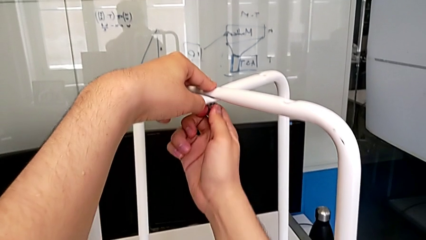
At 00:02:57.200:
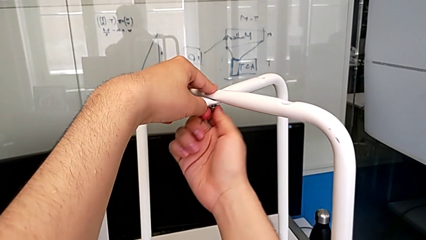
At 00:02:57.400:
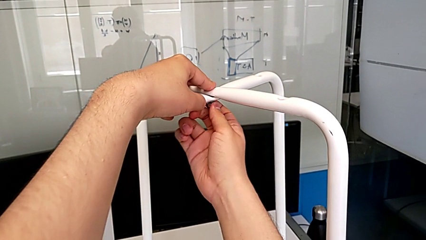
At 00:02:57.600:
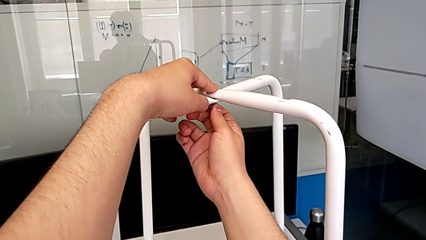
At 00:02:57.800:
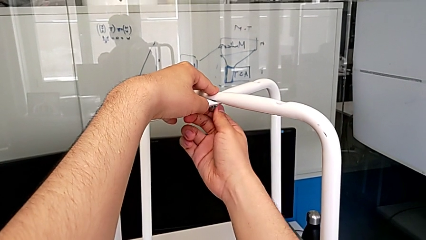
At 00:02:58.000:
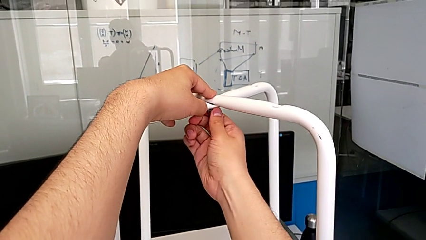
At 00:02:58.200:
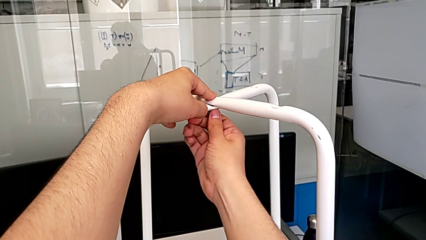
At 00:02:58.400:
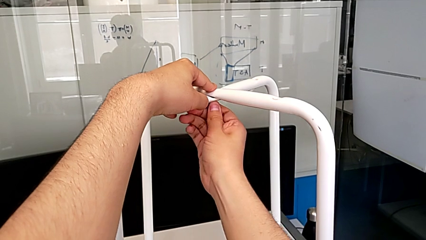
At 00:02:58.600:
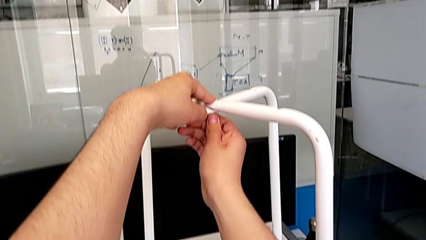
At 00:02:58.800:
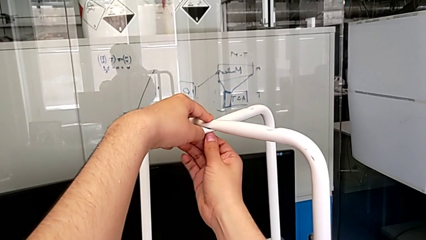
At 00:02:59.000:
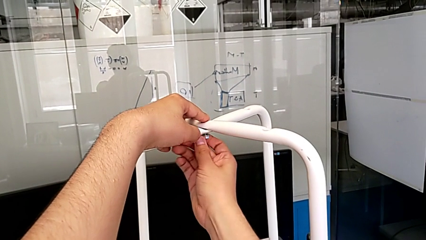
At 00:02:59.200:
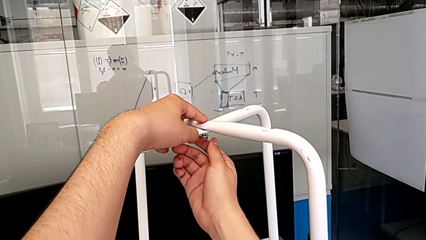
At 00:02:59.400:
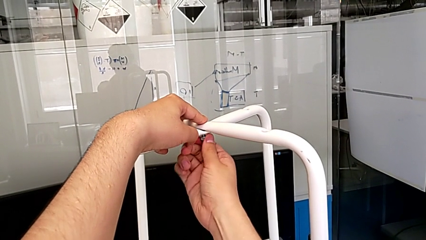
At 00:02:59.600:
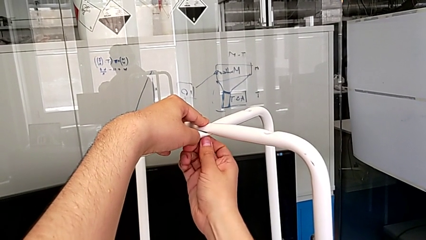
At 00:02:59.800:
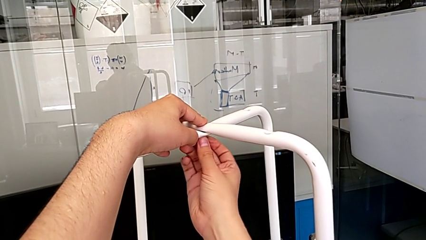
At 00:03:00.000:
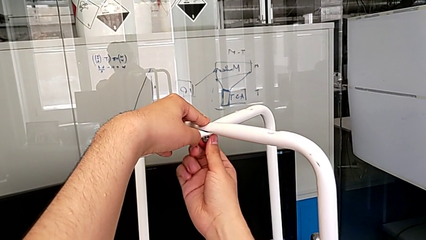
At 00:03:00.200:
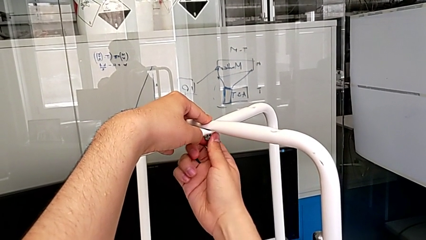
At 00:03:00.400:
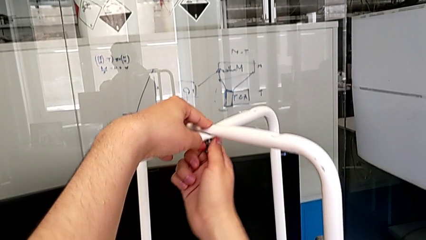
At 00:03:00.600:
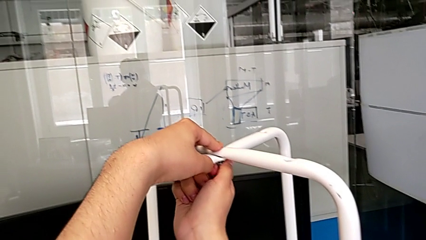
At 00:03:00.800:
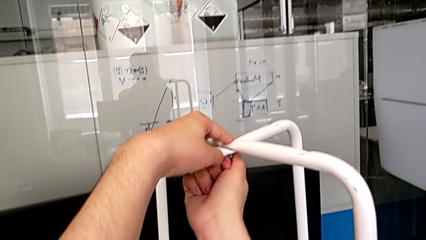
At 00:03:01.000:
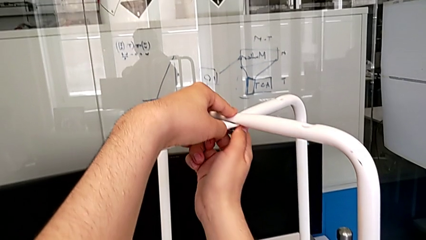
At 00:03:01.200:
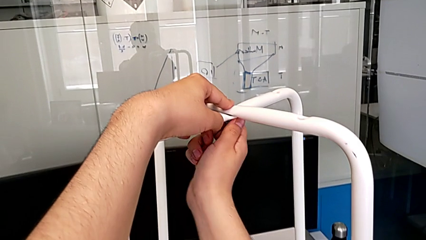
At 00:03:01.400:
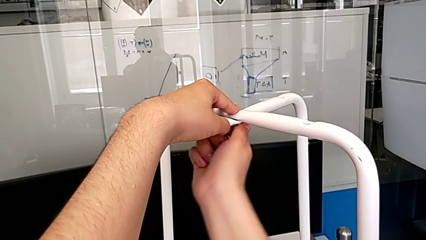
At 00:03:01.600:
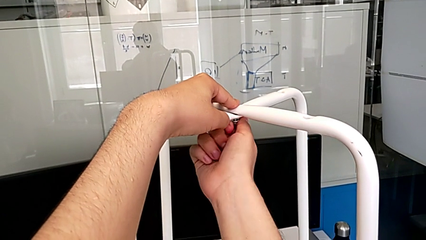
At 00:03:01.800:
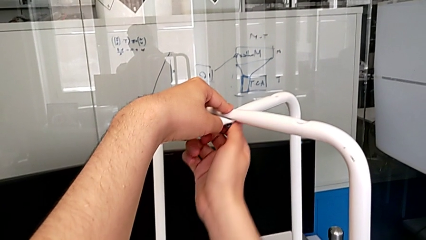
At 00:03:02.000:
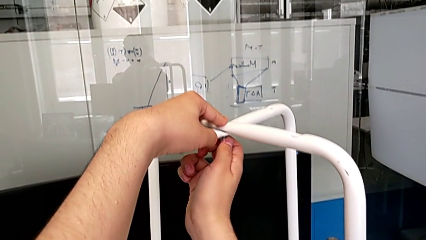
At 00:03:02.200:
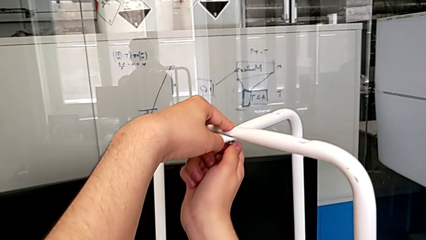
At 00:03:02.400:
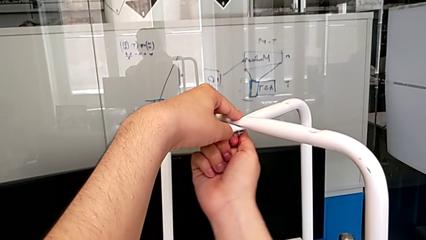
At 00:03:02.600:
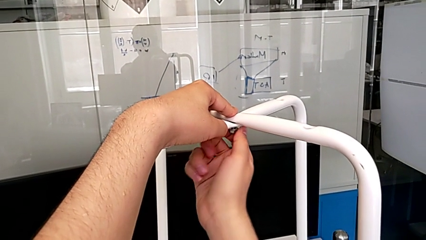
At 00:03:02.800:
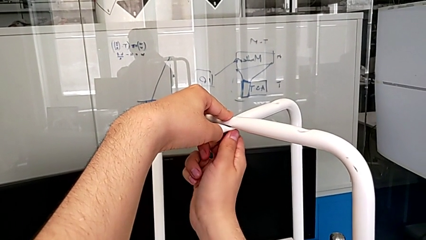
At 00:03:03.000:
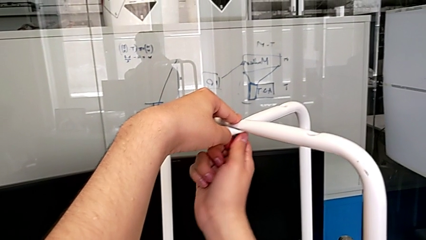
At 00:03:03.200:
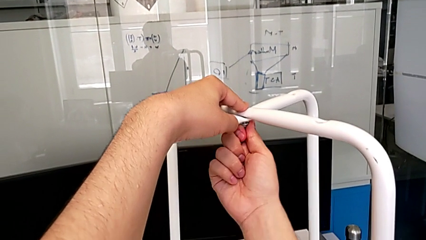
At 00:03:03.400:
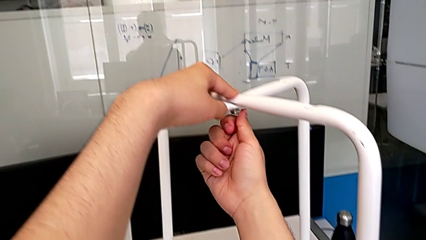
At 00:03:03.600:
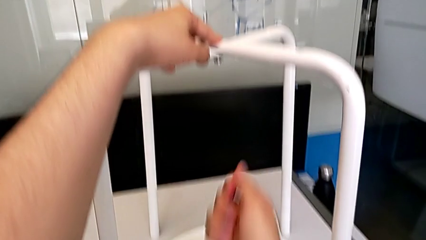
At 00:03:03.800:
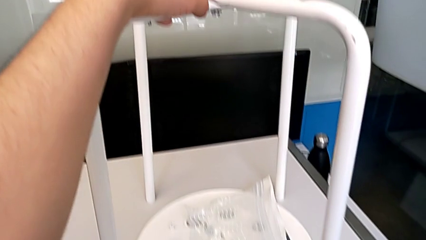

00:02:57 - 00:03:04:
The camera wearer is inserting a bolt and hex nut onto the chair leg. They keep screwing the middle hex nut.

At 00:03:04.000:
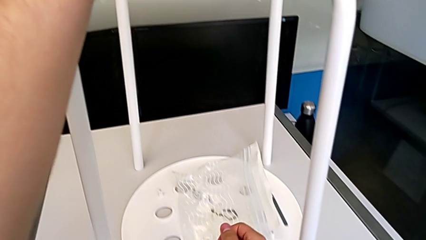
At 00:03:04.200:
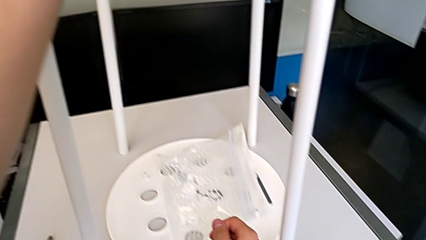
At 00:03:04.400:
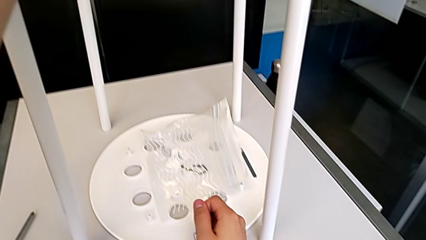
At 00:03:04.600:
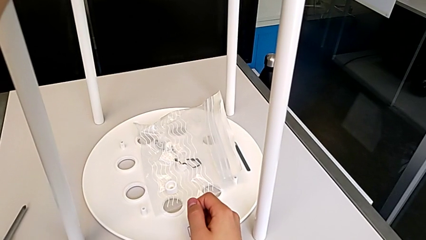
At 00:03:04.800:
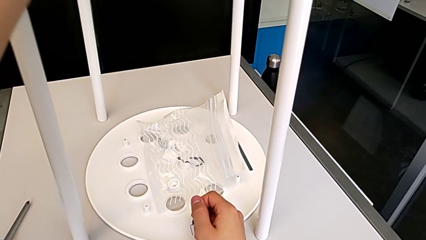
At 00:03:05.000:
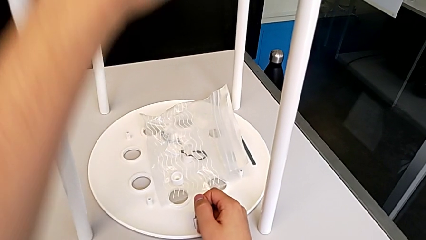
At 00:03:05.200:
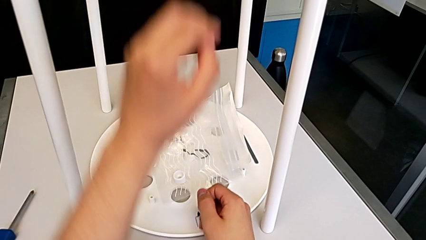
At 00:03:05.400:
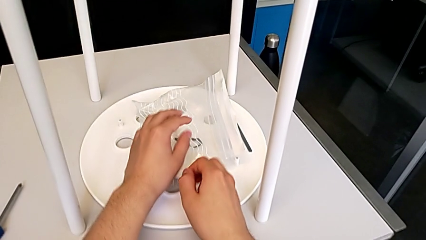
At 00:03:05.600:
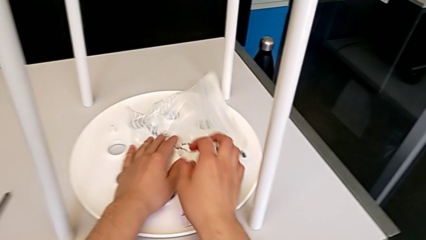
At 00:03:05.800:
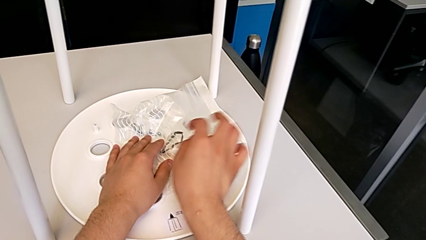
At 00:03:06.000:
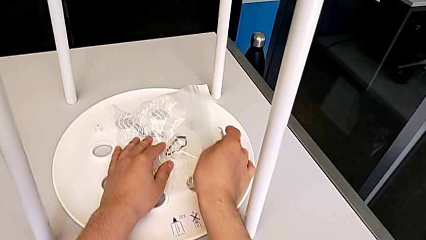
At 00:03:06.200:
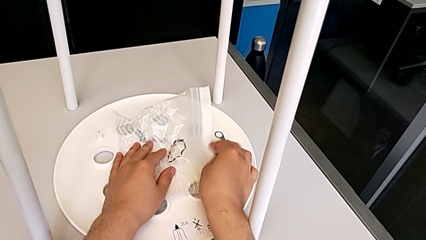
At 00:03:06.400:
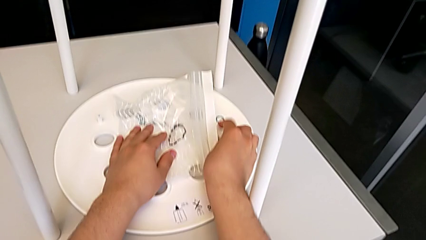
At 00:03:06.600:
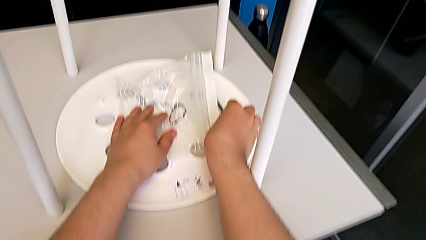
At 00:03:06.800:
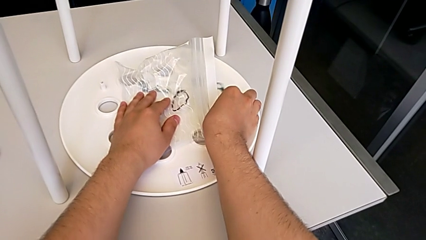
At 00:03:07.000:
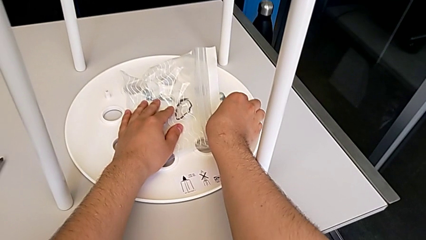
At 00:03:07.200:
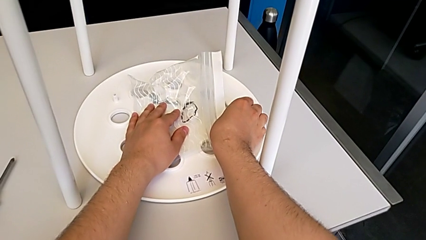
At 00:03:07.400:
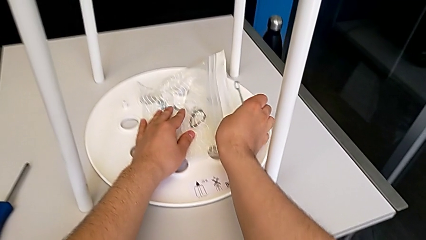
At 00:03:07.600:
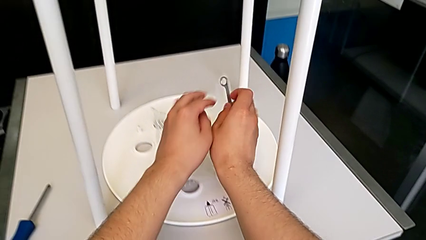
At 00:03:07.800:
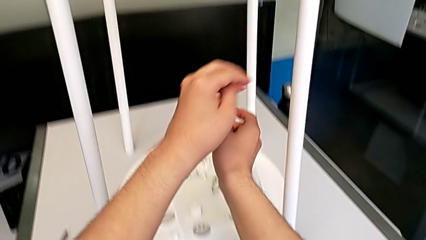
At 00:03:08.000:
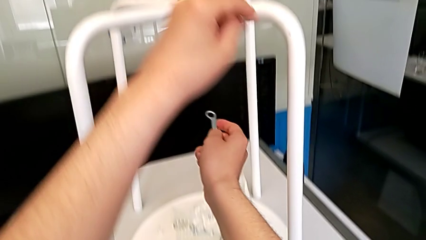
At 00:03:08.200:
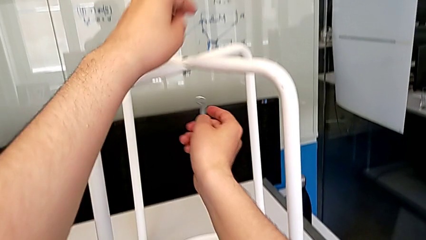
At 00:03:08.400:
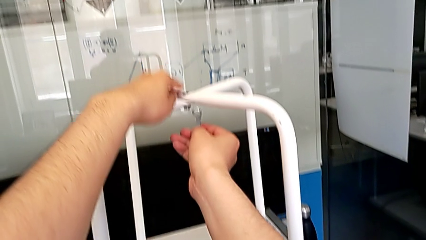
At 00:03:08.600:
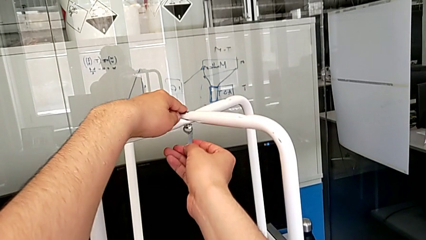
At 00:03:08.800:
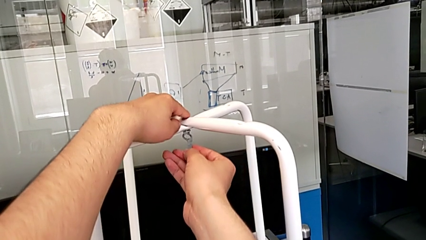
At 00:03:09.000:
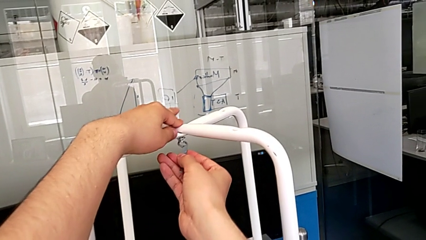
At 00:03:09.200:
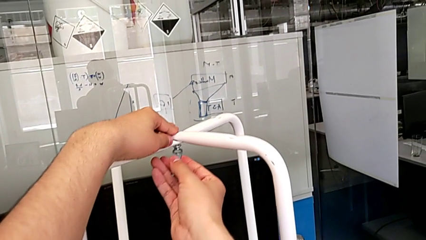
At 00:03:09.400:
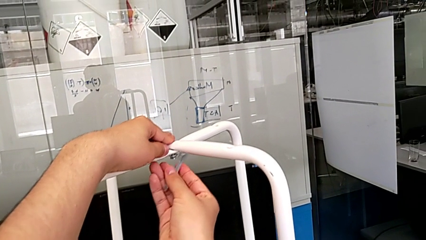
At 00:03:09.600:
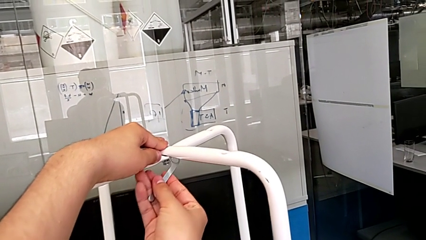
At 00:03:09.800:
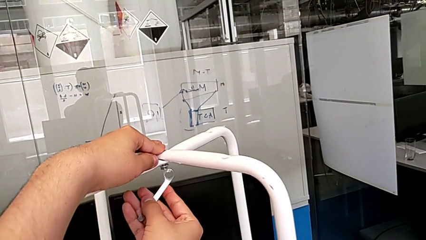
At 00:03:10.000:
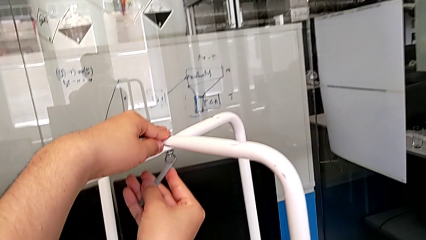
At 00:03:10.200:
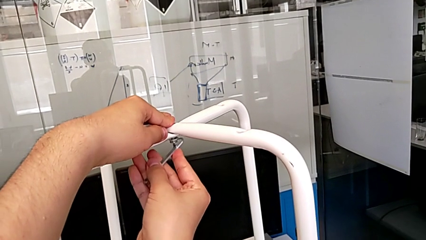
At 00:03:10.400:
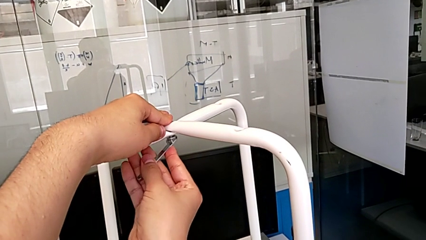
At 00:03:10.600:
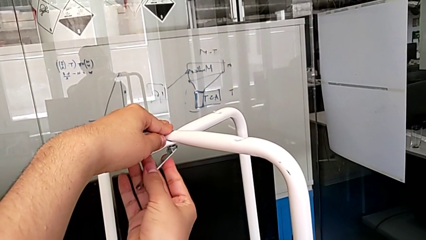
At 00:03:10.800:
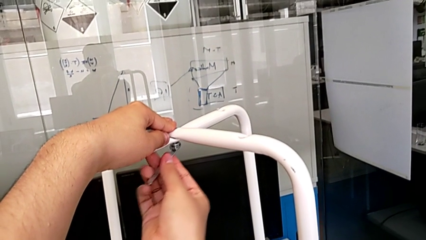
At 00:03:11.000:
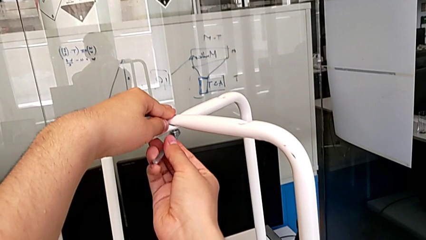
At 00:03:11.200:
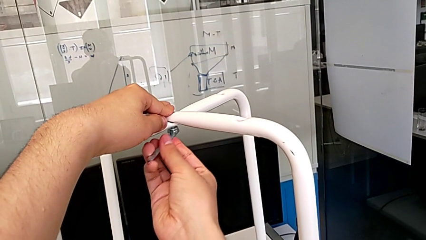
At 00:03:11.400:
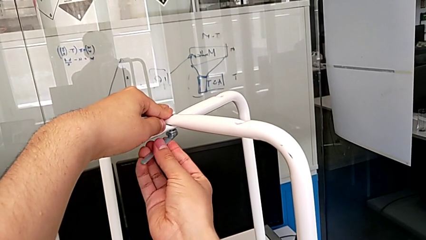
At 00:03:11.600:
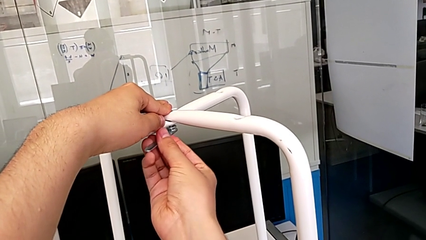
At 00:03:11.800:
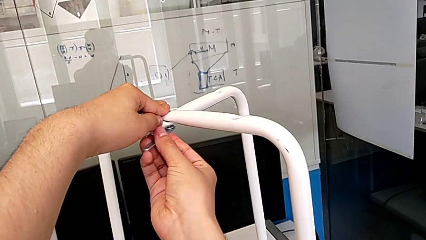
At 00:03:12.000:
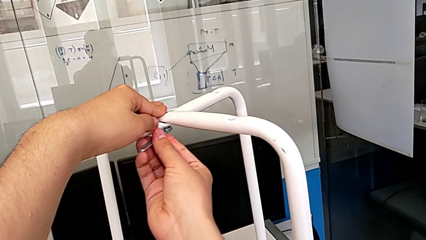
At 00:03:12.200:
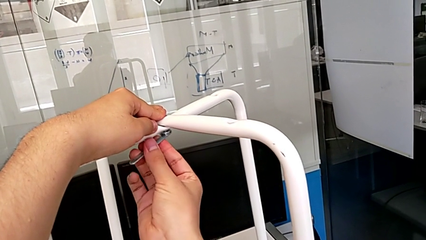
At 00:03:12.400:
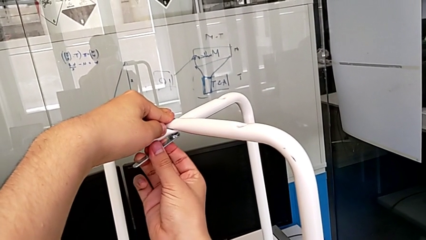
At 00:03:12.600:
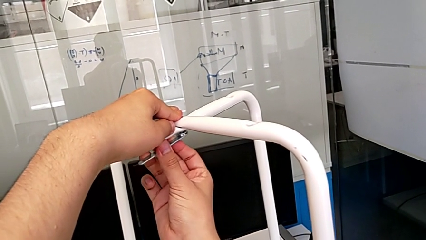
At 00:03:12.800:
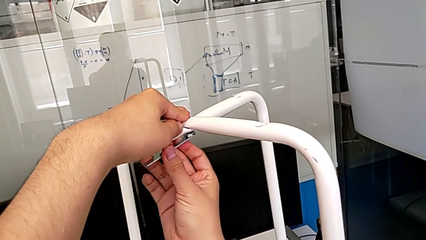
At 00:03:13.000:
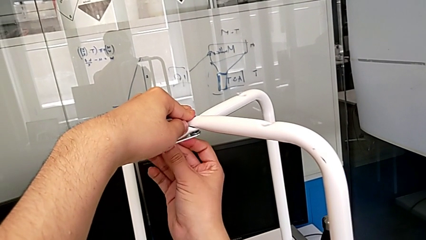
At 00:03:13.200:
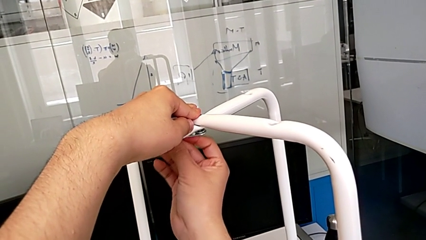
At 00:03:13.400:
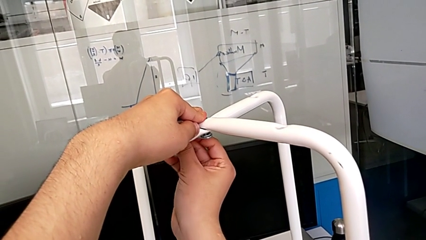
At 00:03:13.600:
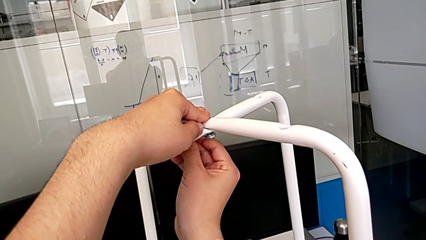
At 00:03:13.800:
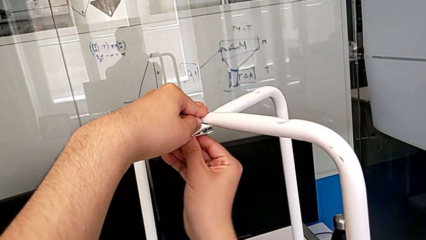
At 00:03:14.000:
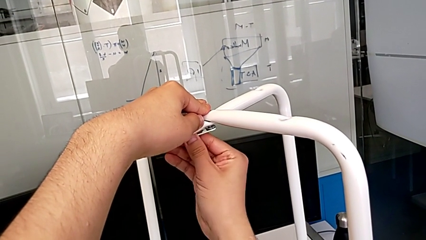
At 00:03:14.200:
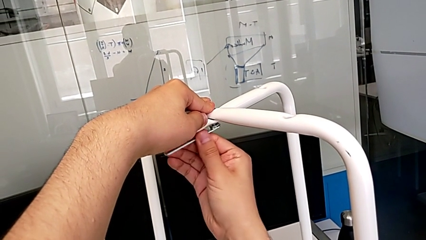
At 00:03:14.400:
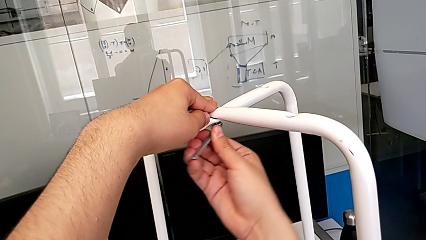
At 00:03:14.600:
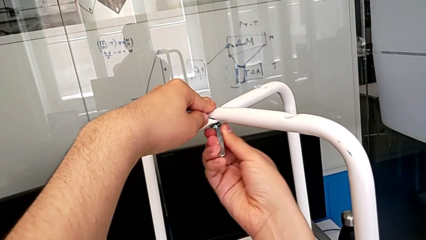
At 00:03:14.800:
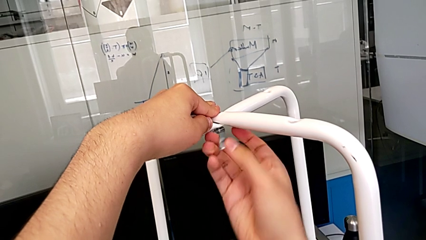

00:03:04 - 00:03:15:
The camera wearer is tightening the hex nut with the wrench. They grab the Allen wrench and begin to screw the middle hex nut.
